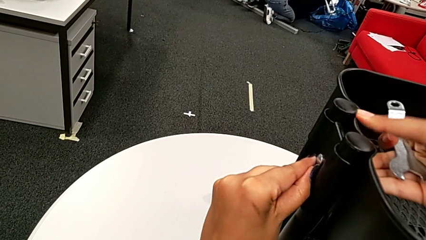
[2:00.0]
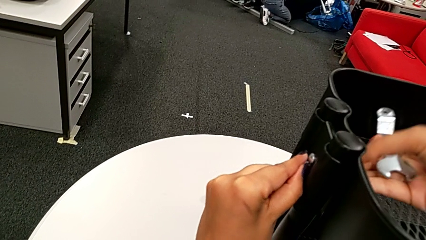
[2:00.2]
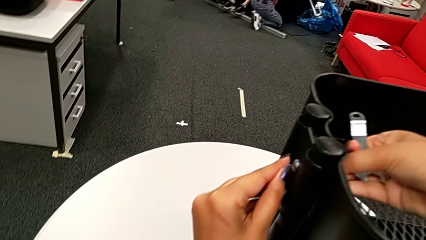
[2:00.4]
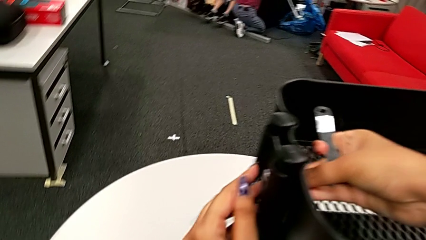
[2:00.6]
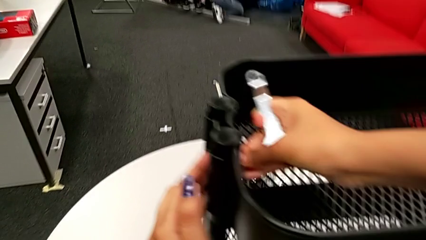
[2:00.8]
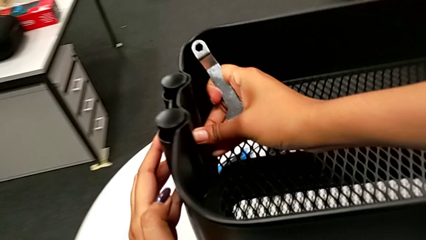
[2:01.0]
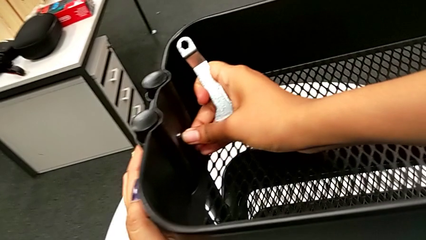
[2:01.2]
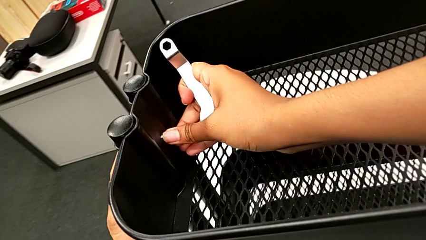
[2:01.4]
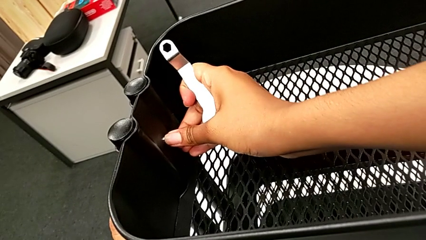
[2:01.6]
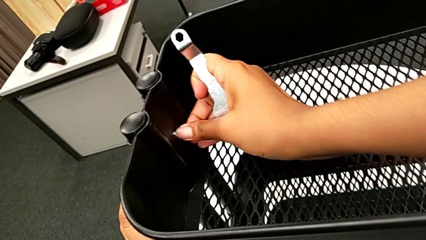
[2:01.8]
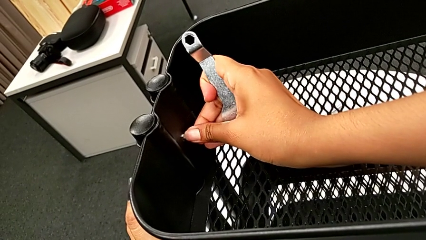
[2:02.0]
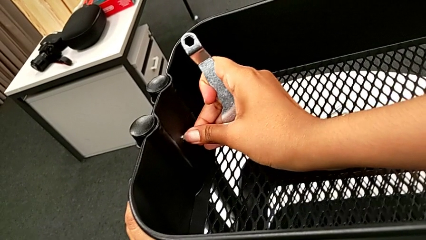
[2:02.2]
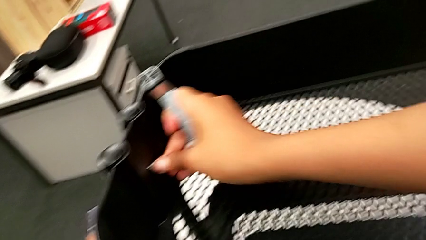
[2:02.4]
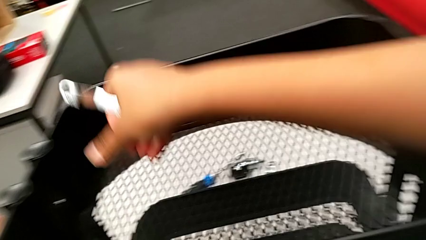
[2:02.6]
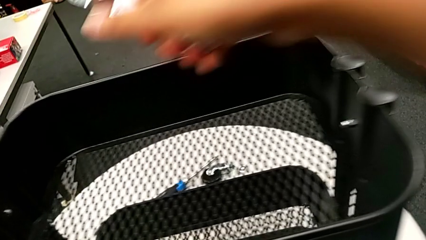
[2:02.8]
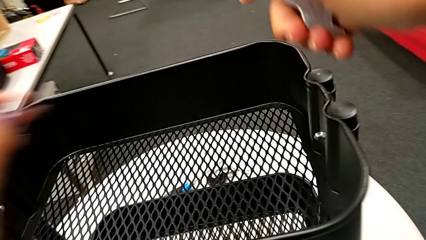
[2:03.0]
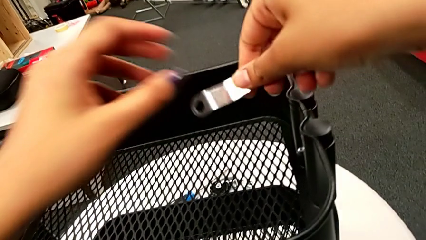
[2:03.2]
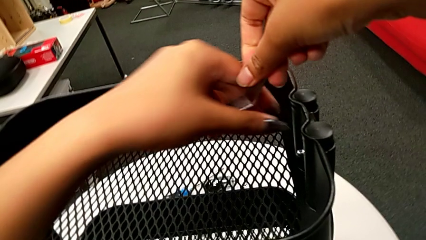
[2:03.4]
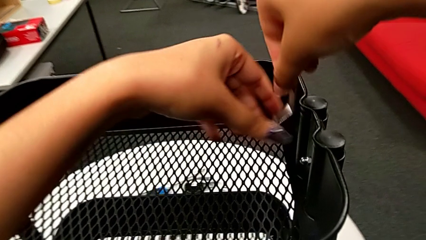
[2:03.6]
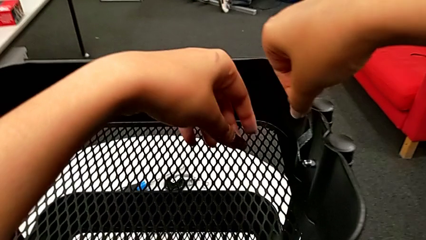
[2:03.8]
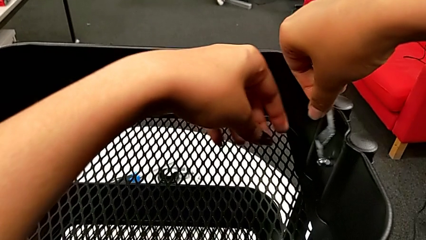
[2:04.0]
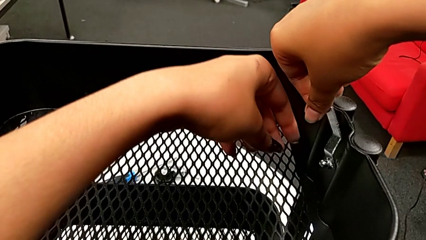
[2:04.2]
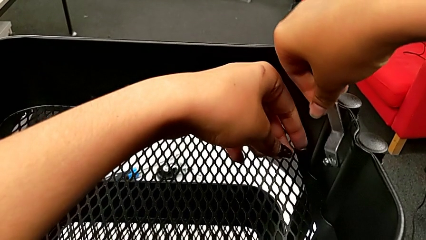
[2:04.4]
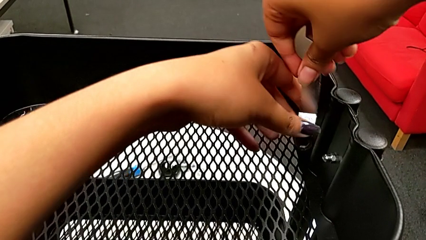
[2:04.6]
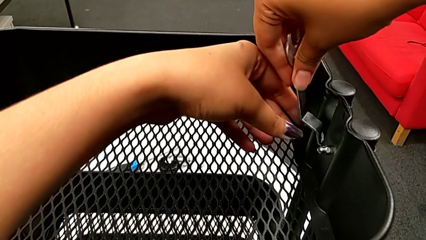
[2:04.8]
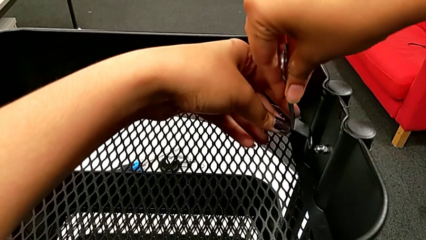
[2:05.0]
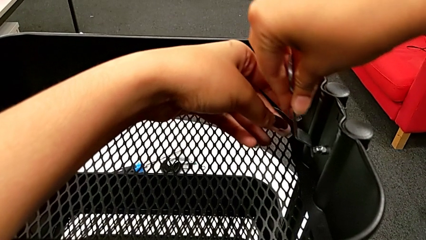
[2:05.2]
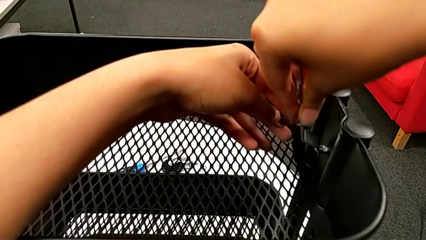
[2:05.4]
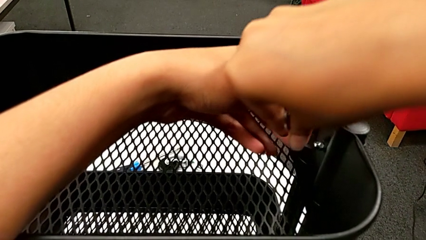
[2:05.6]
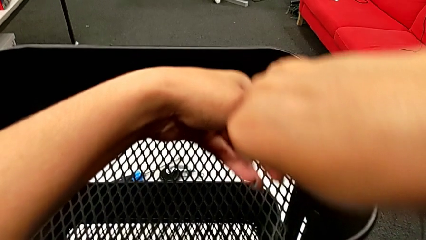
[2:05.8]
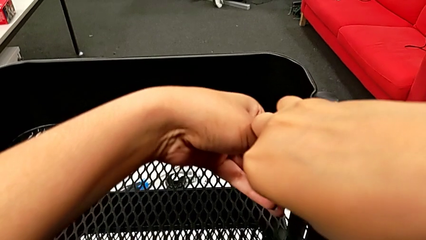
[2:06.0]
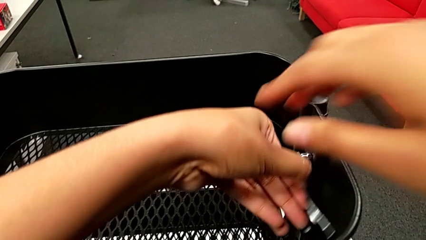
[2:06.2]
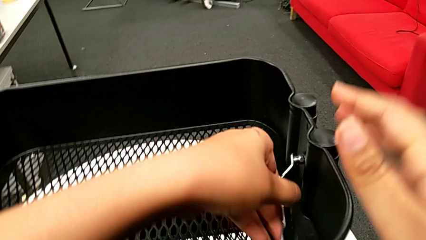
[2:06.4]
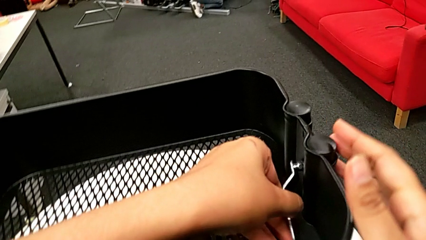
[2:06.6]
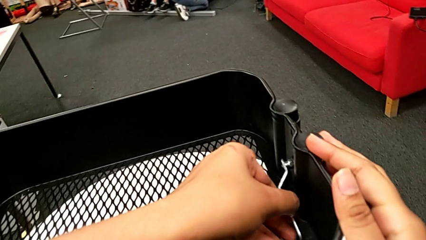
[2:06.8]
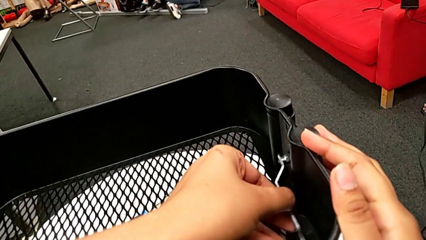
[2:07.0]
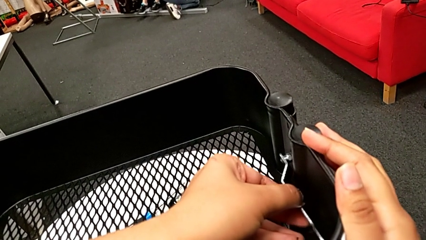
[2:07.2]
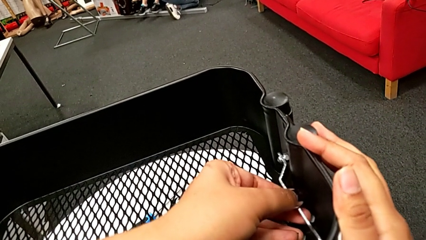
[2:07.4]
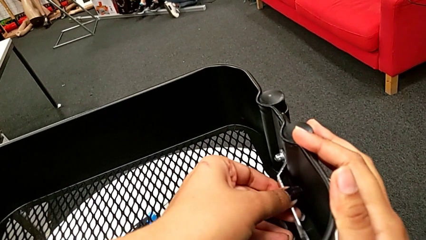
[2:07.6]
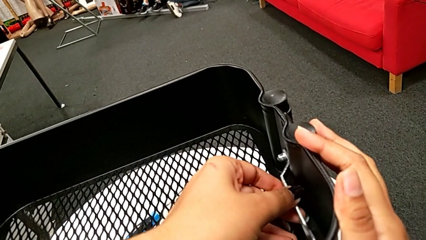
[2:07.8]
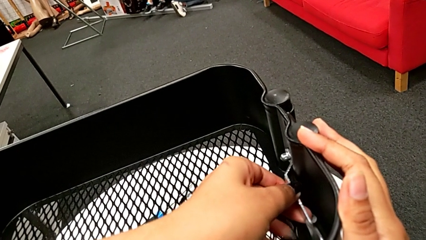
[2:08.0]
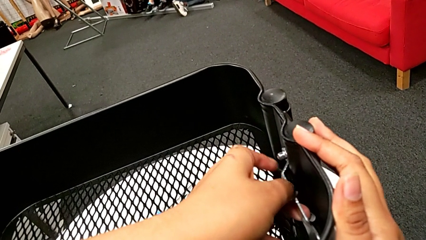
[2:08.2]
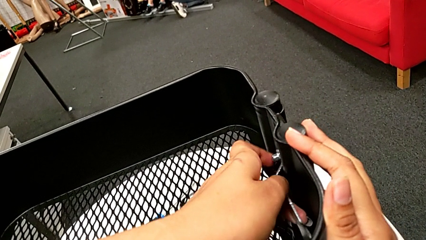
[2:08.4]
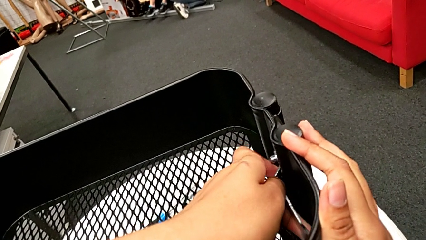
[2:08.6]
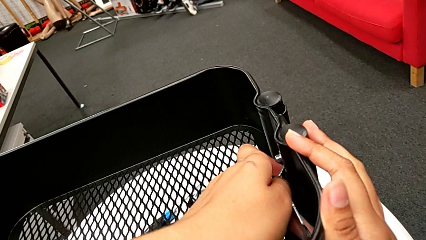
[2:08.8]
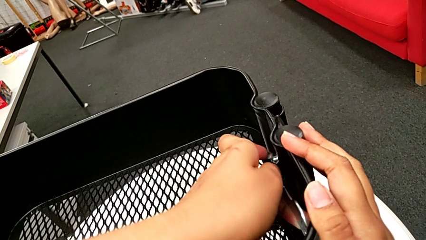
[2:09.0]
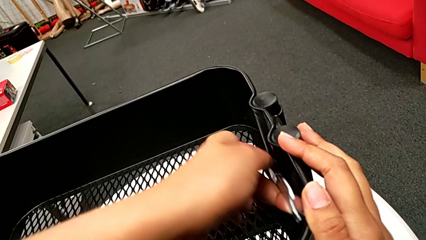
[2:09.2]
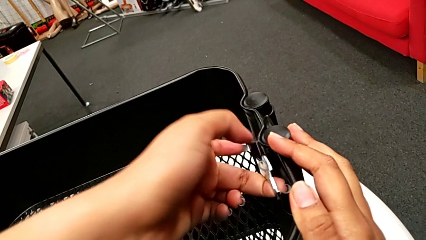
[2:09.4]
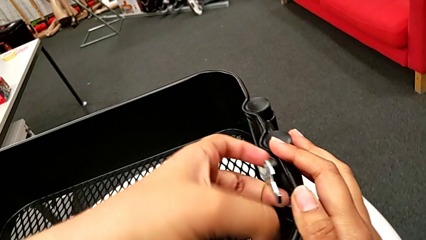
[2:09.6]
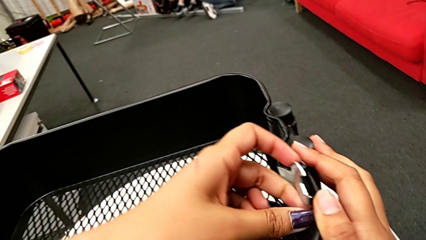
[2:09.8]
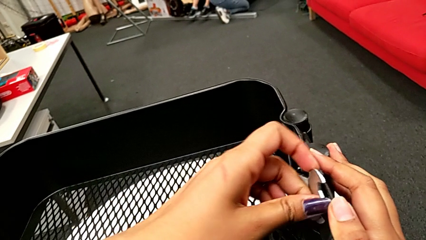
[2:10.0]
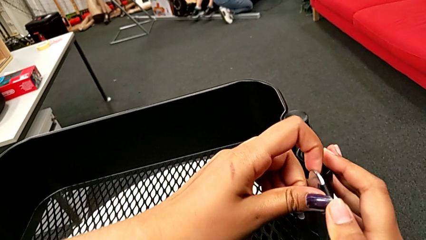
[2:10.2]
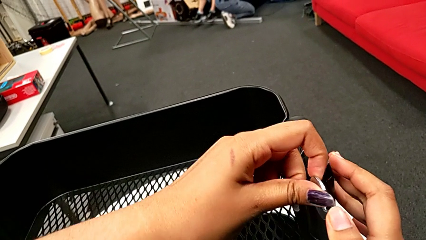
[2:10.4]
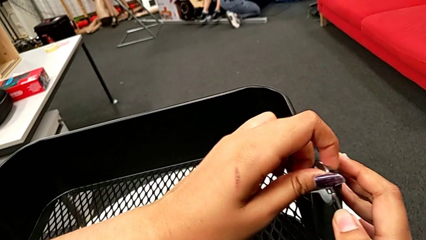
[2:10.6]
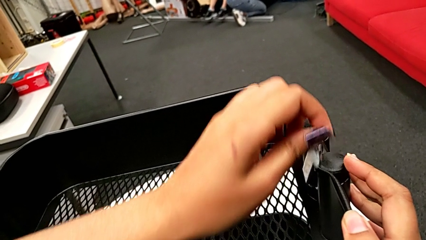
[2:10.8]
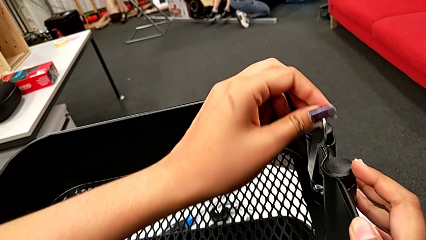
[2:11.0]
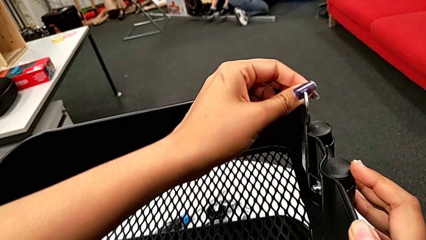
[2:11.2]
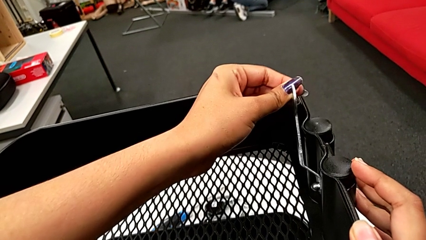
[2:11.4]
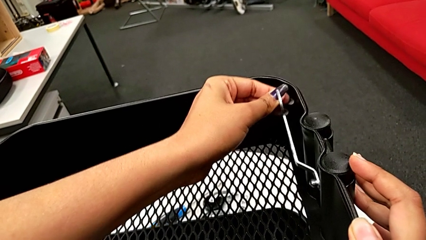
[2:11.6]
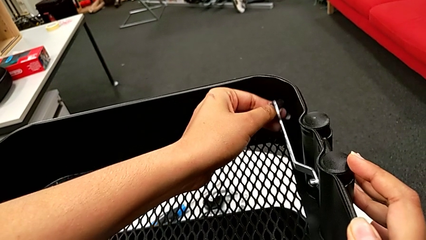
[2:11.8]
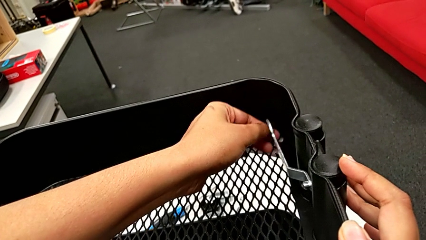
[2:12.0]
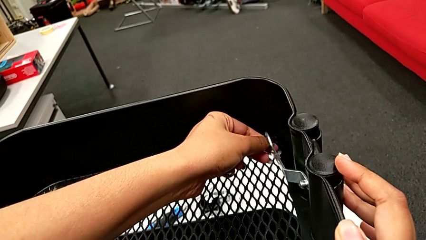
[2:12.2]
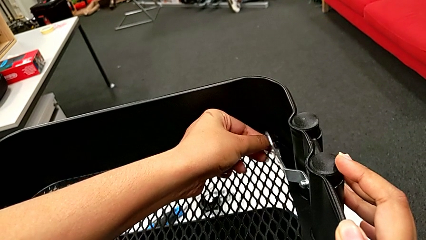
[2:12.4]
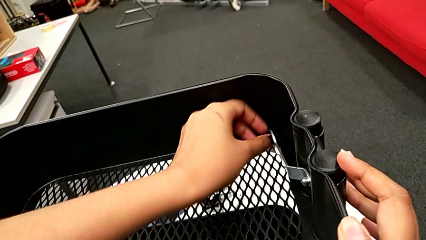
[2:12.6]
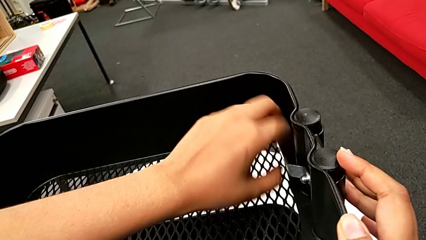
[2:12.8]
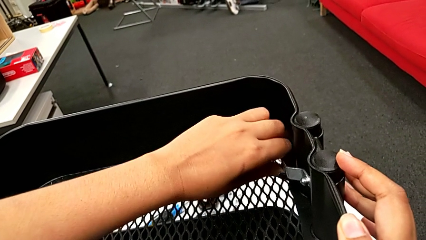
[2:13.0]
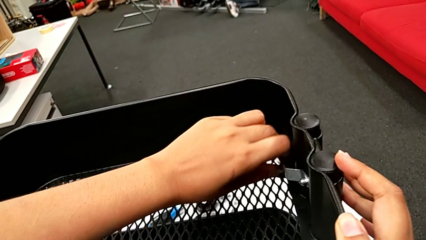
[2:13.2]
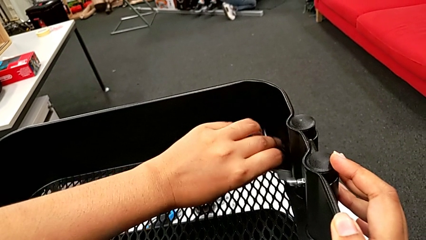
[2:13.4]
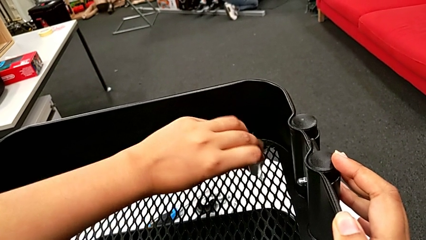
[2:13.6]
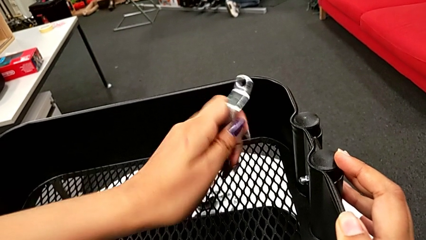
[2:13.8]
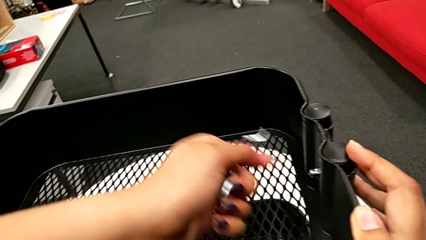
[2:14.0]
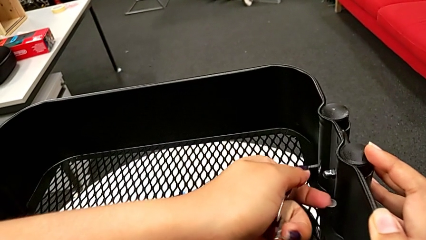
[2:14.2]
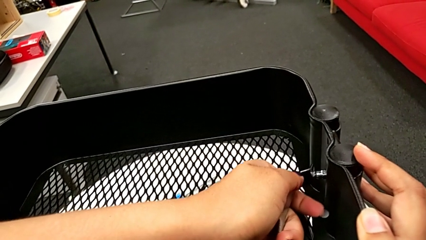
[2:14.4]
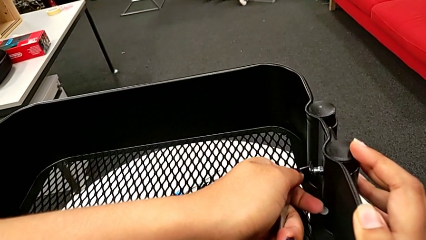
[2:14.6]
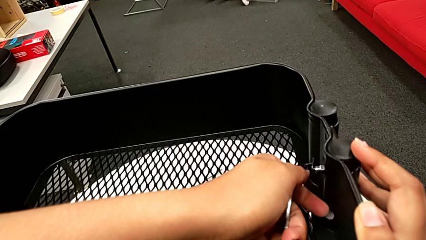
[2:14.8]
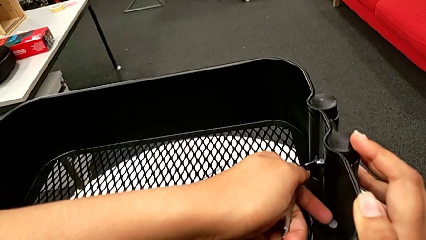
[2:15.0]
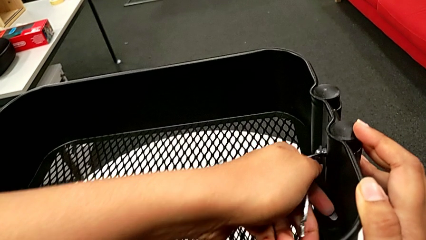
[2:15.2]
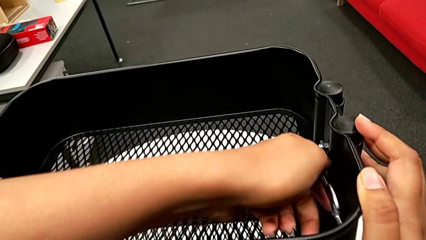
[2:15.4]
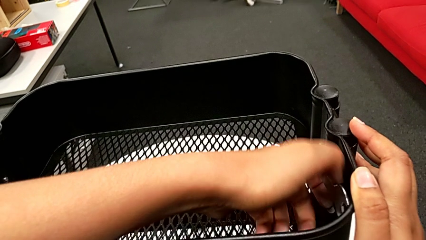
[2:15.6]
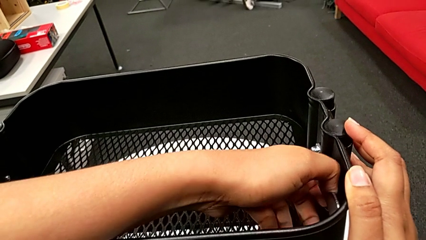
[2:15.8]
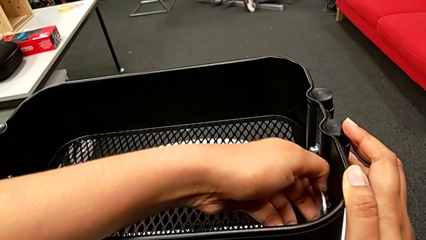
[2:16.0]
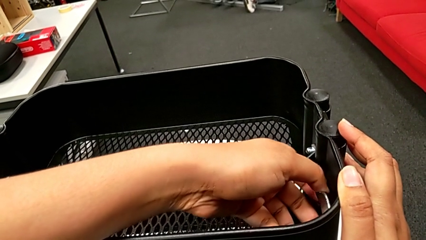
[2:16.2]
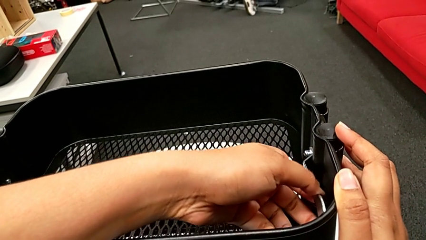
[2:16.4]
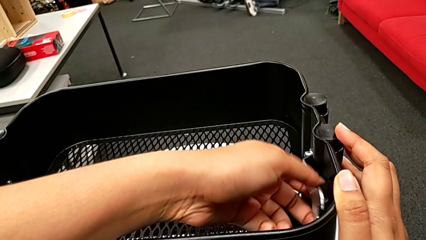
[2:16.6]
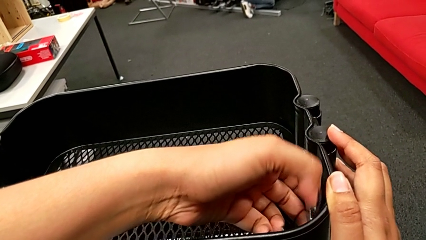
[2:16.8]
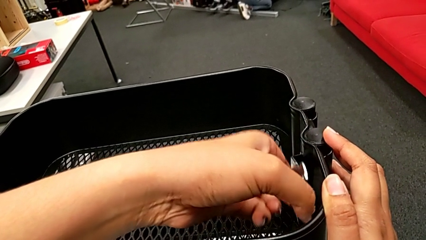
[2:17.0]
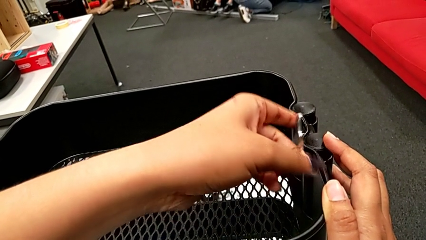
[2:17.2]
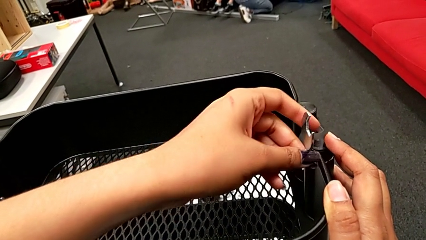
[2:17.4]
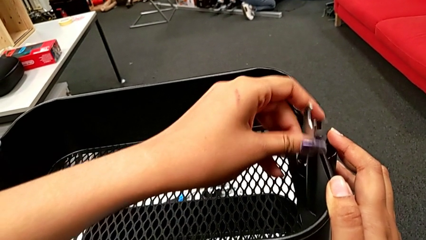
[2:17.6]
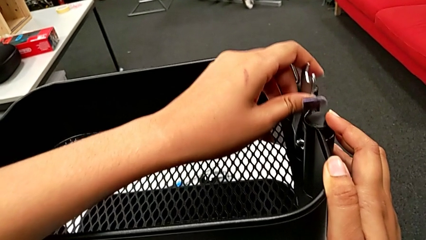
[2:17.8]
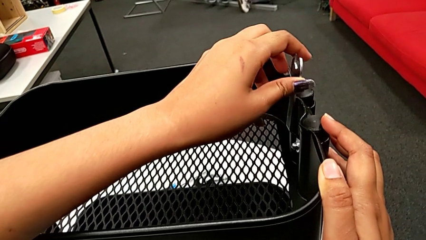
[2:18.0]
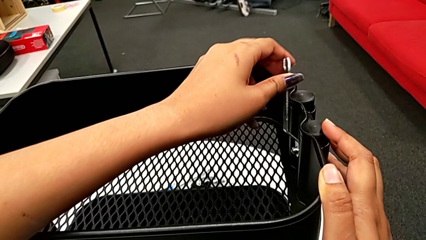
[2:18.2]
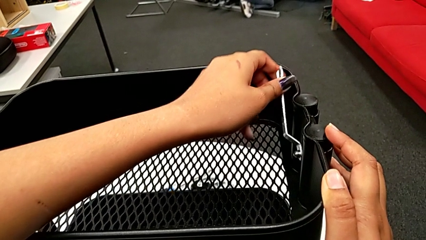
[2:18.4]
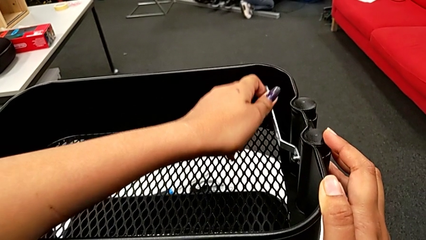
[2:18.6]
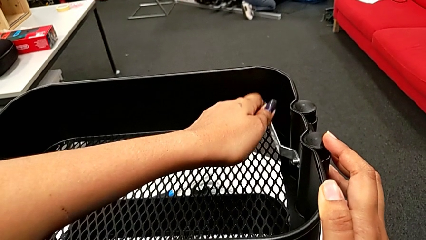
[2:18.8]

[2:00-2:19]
The camera wearer is unscrewing the second bolt from the bracket's screw. They disassemble the first bolt, insert the flat hexagonal wrench and begin to unscrew the second hexagon cap nut.
